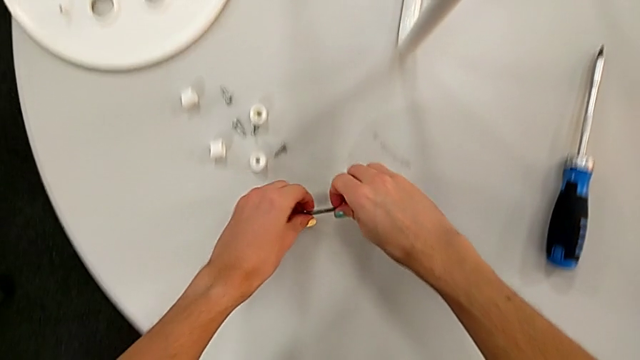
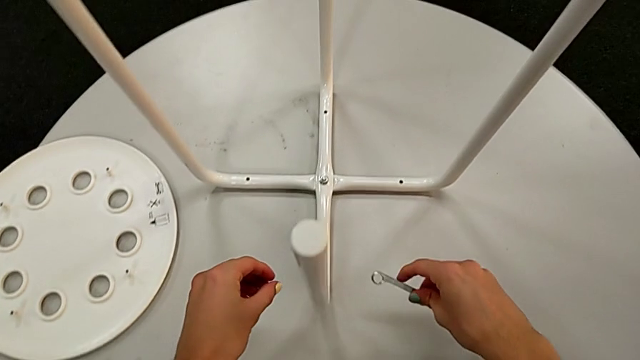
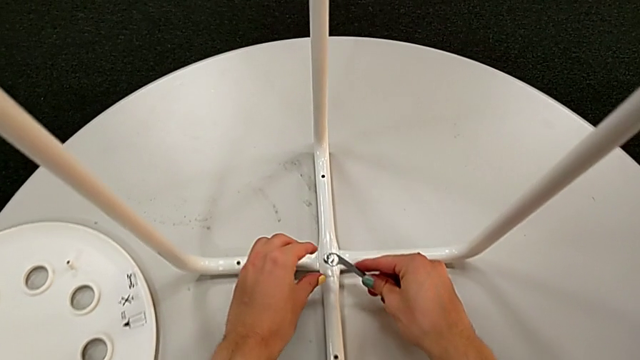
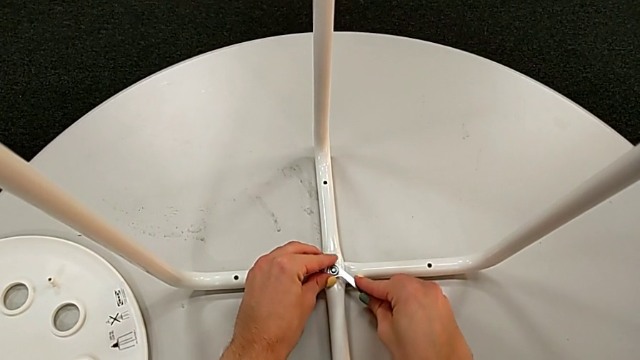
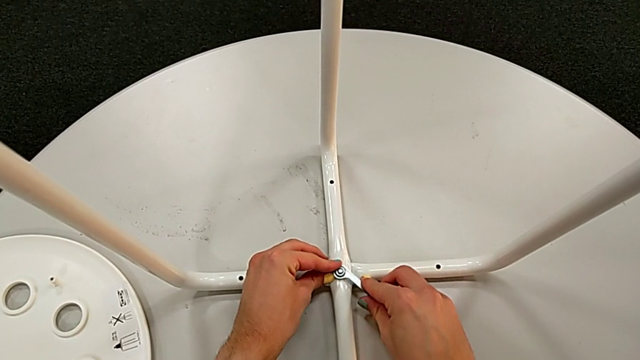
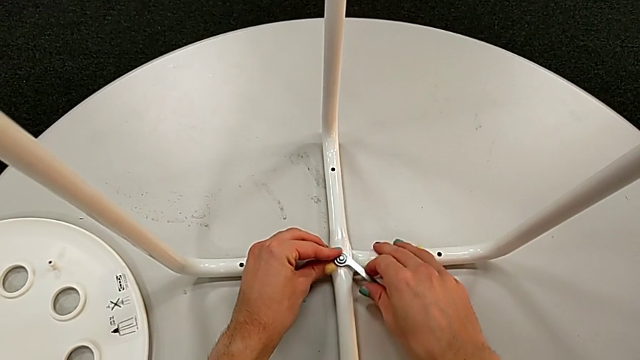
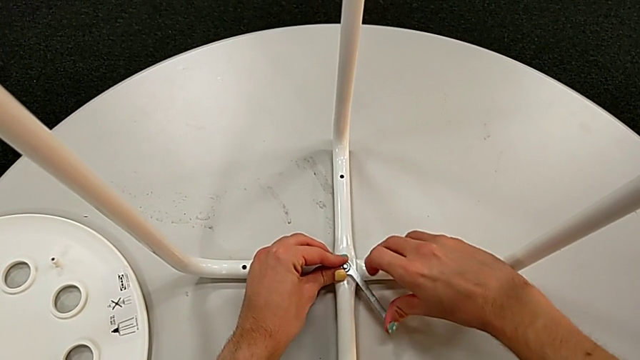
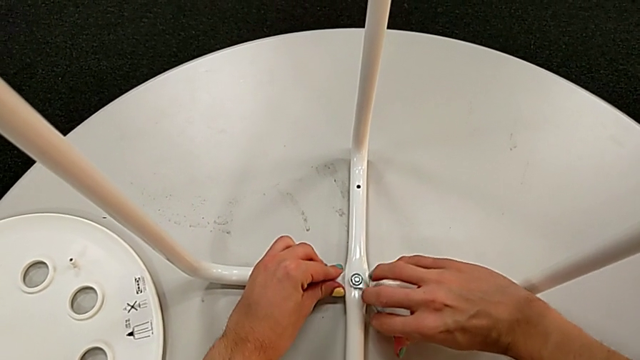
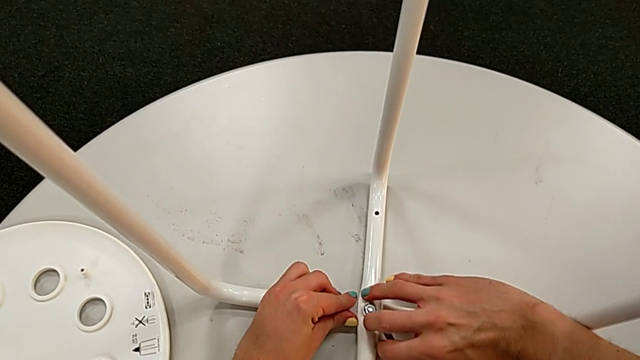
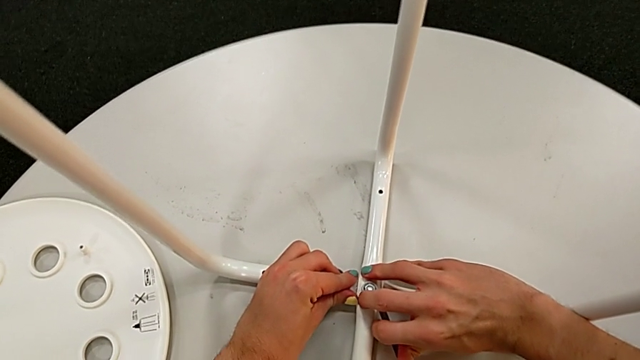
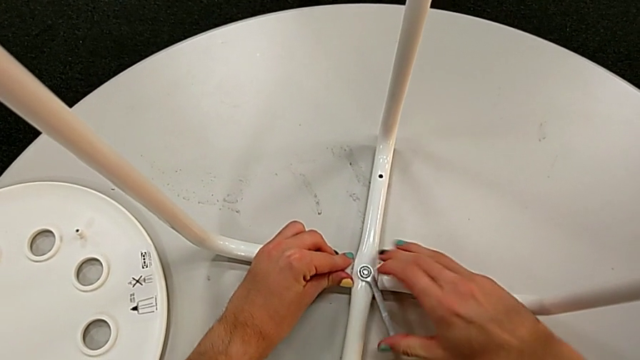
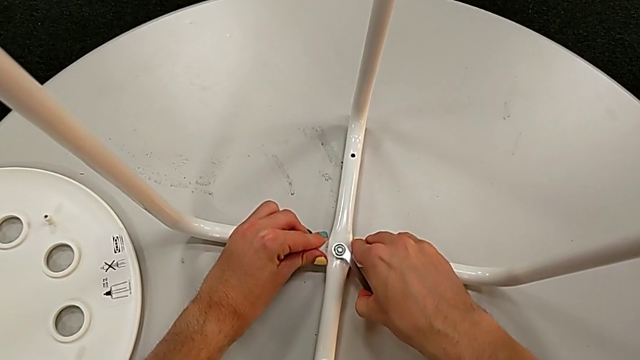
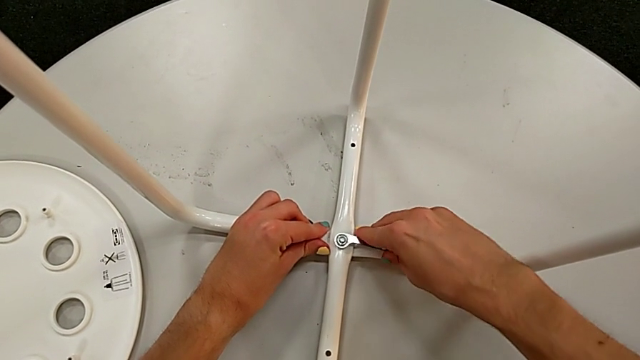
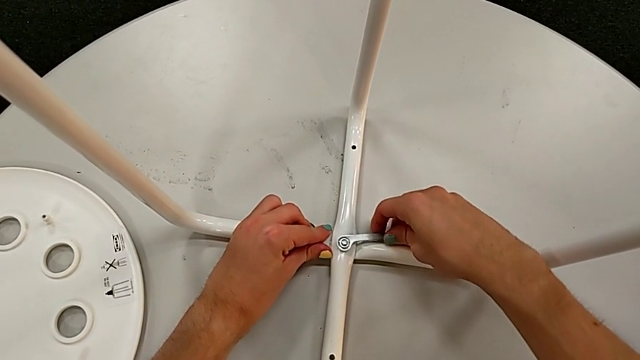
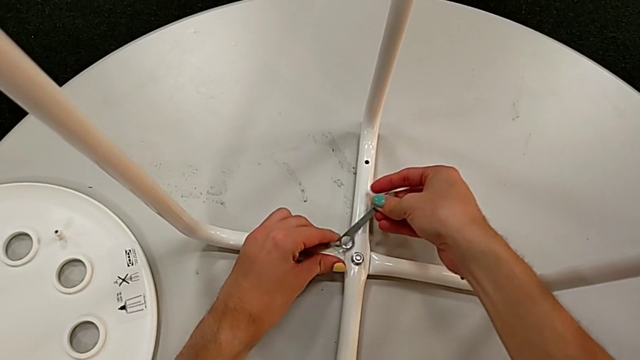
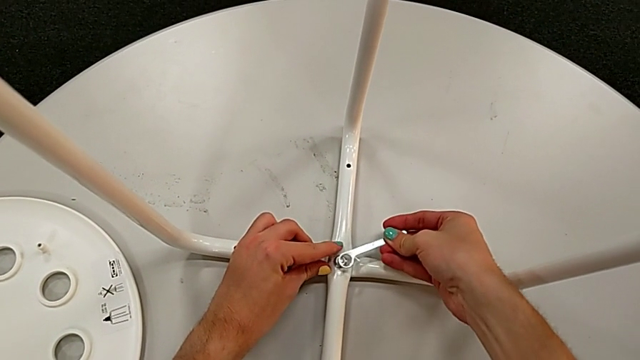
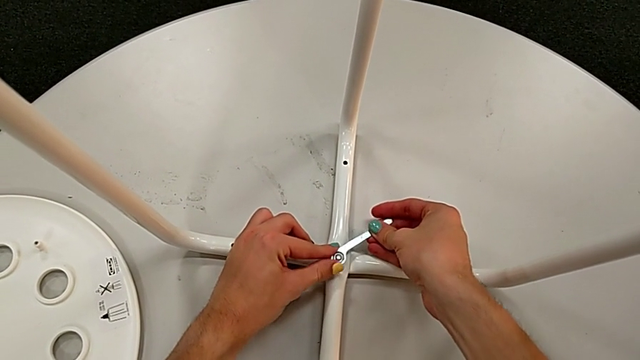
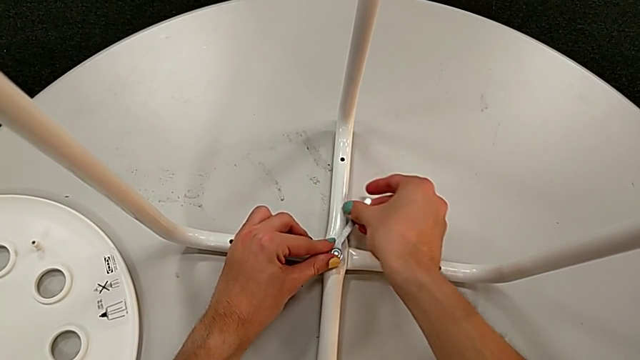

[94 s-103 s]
The camera wearer is disassembling the legs of the marius. They insert the hexagonal wrench and begin to unscrew the middle hex nut.

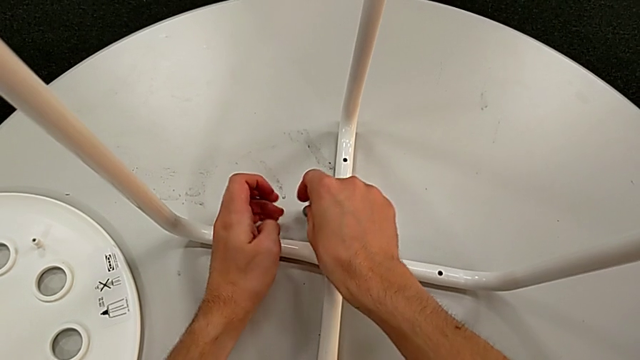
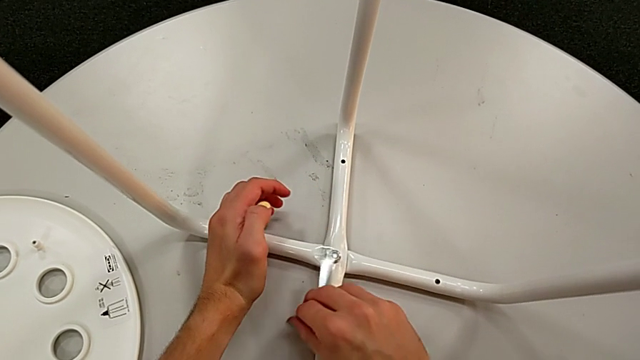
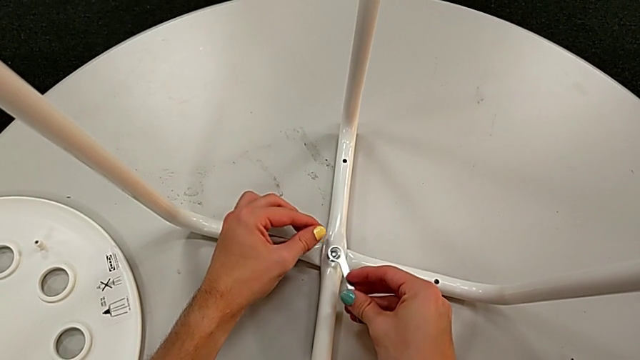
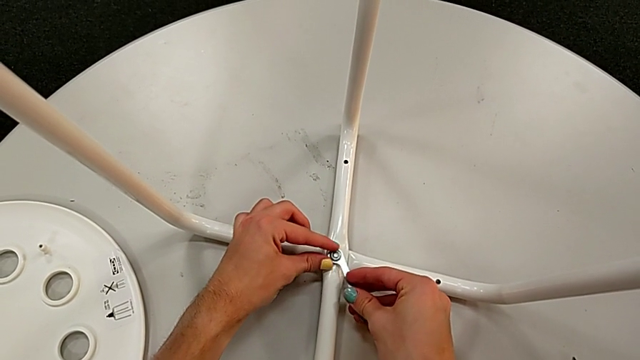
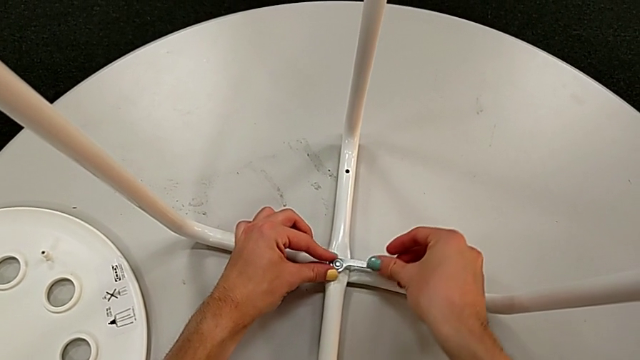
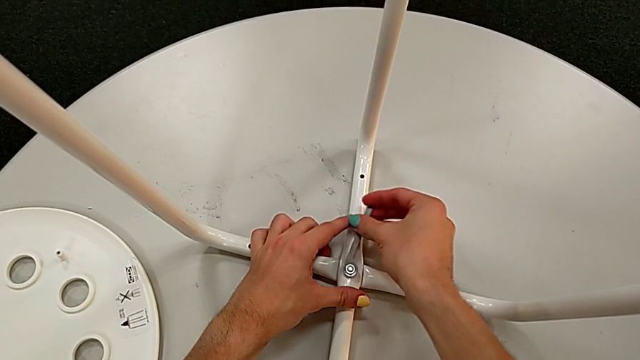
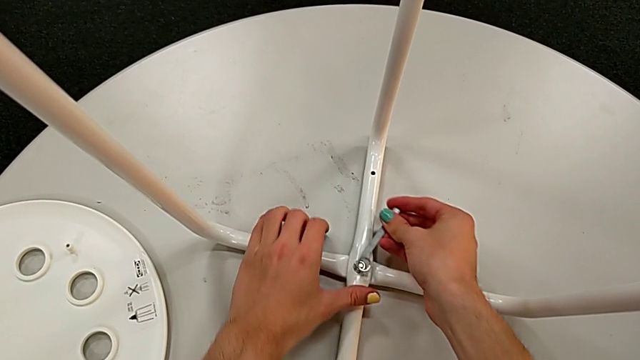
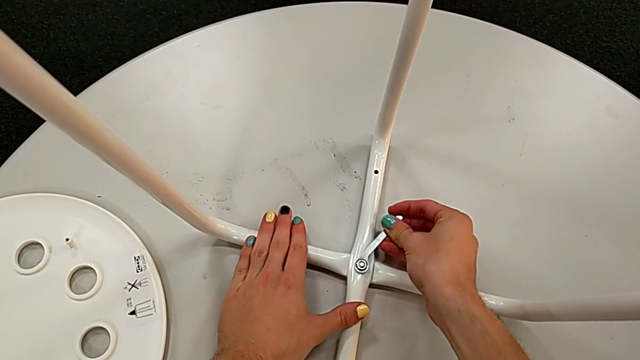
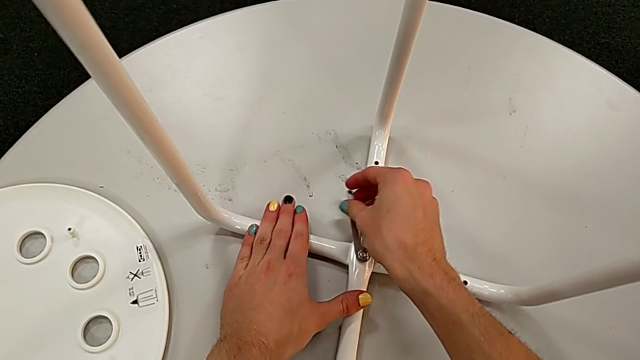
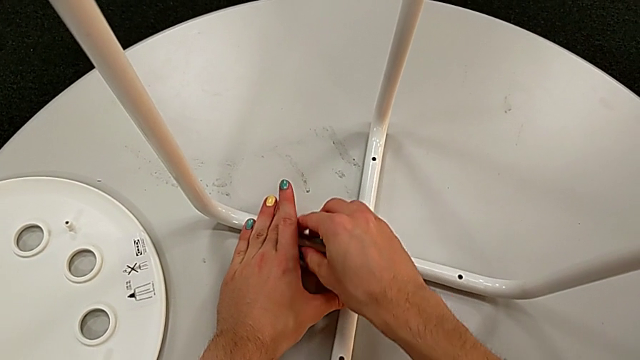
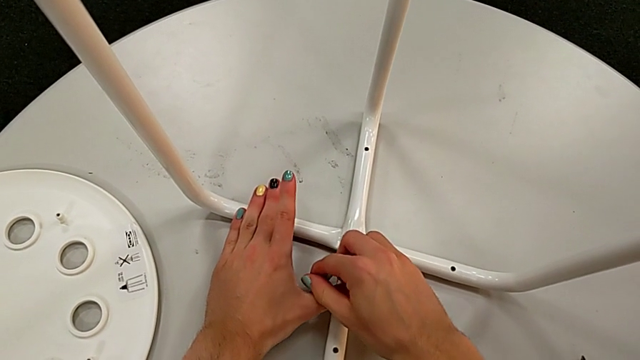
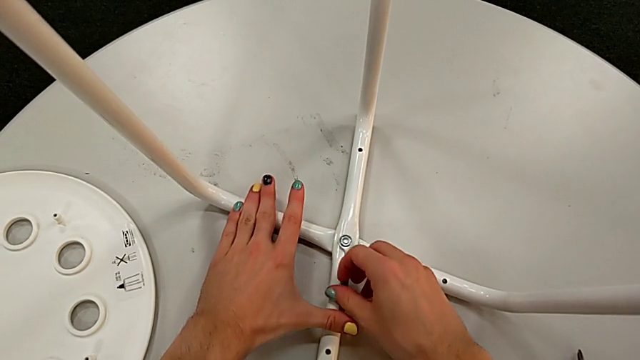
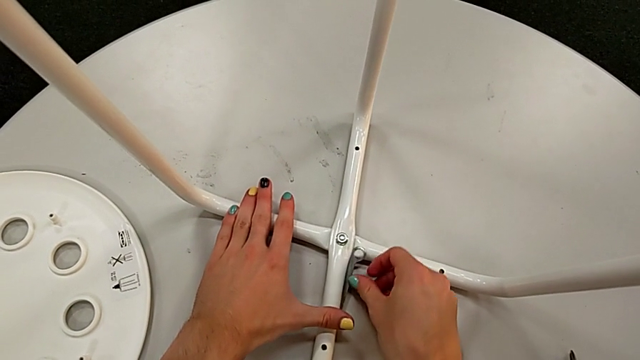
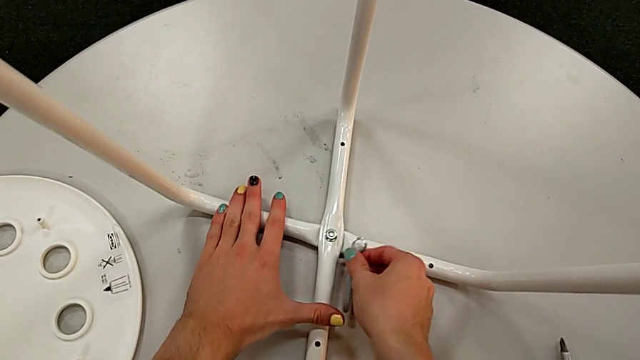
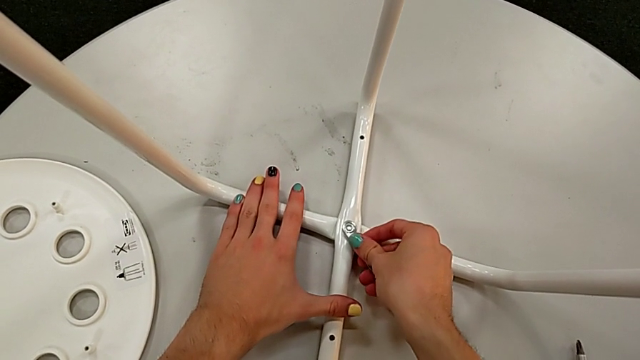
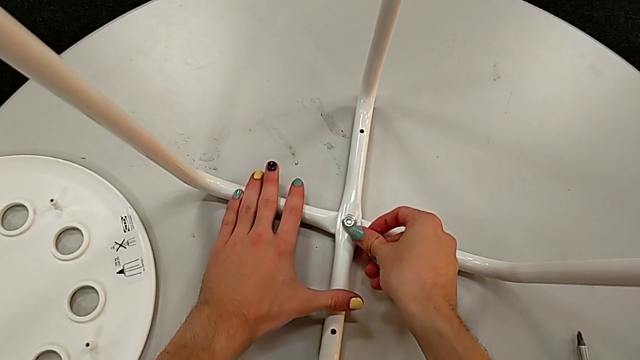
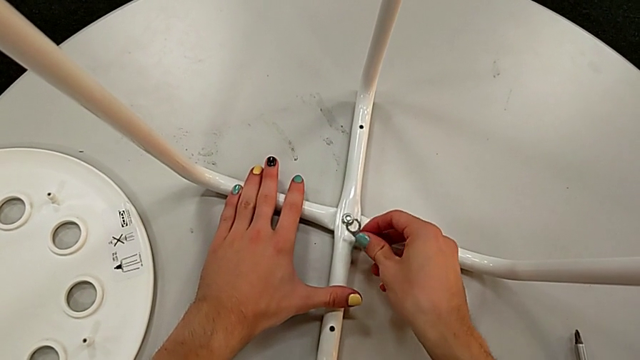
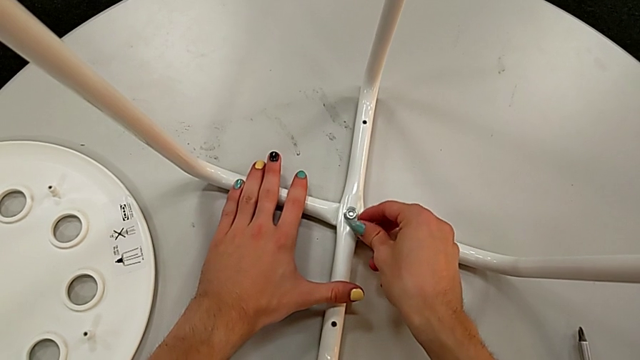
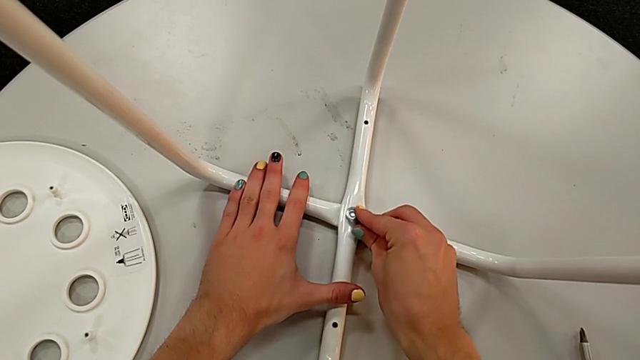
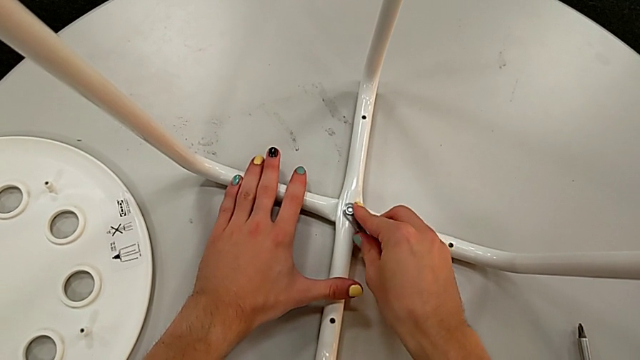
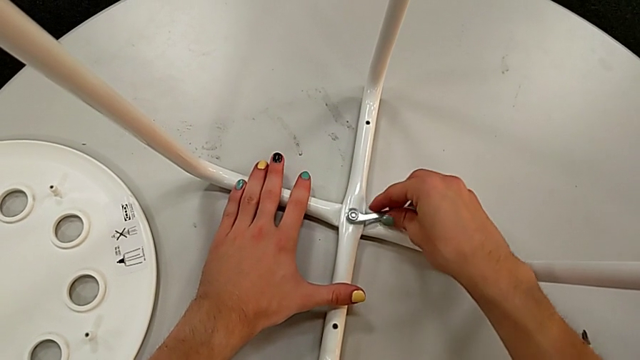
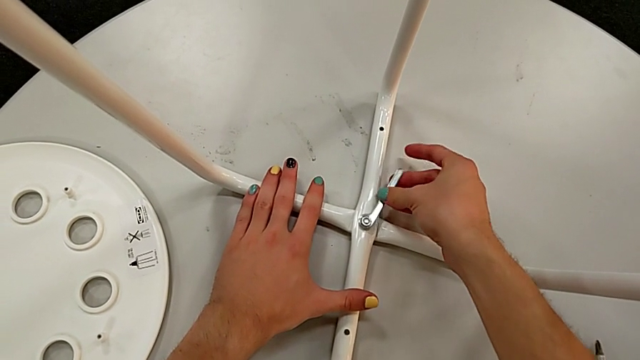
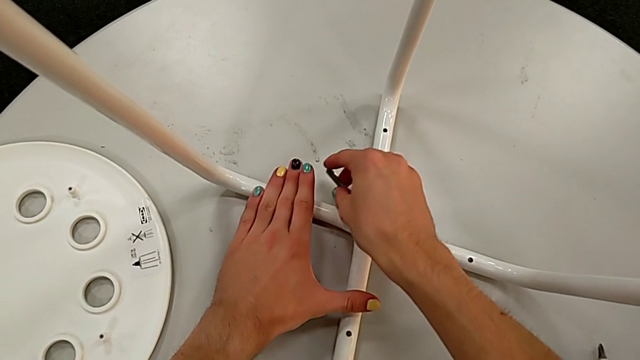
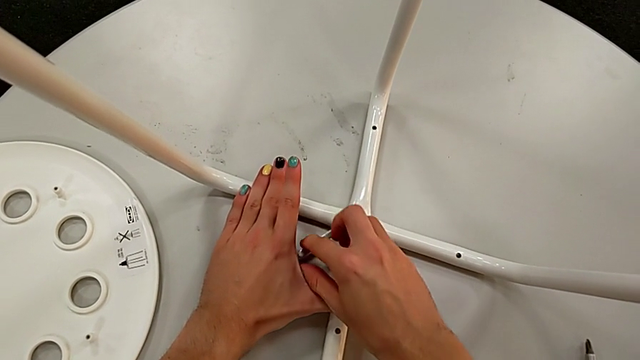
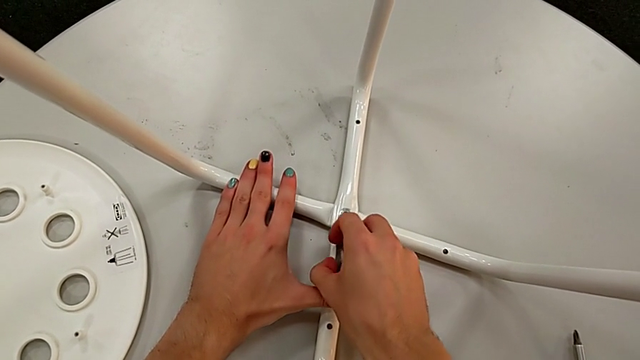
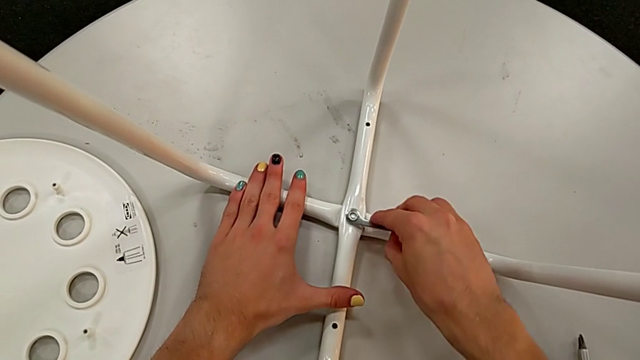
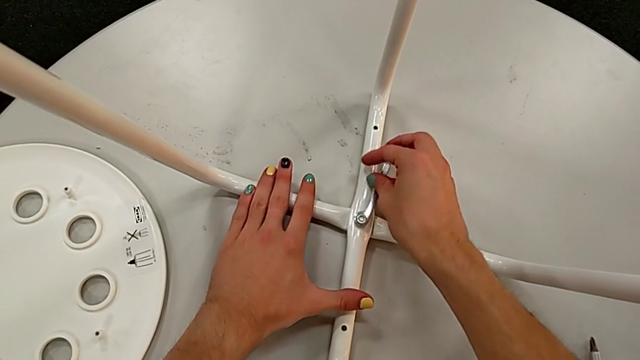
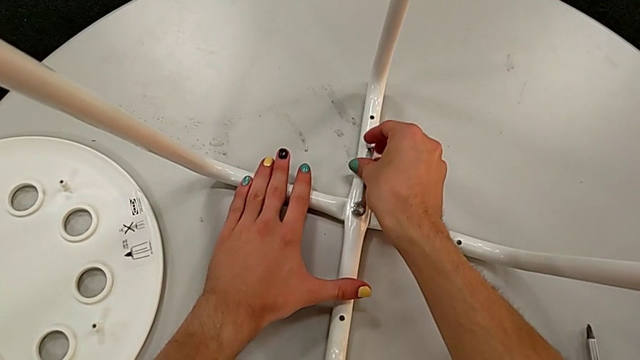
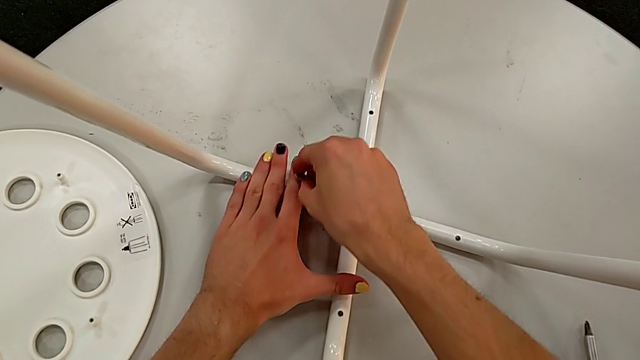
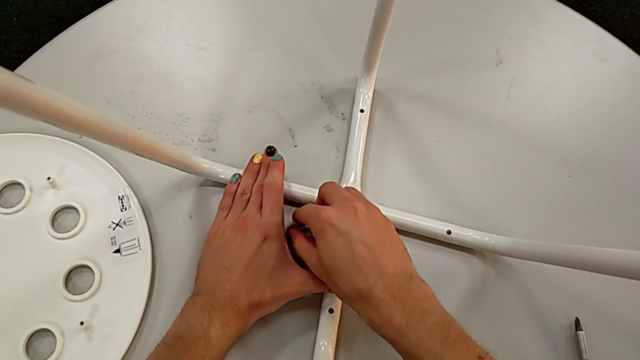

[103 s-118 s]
The camera wearer is disassembling the legs of the marius. They keep unscrewing the middle hex nut.
